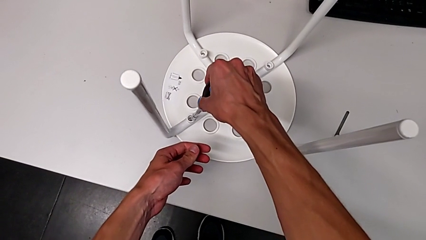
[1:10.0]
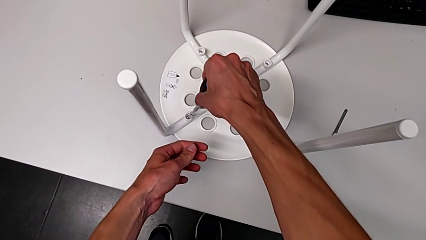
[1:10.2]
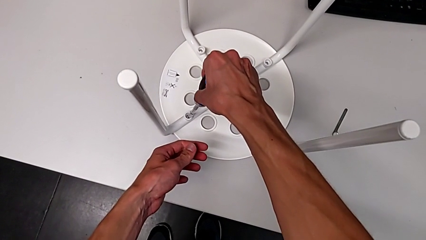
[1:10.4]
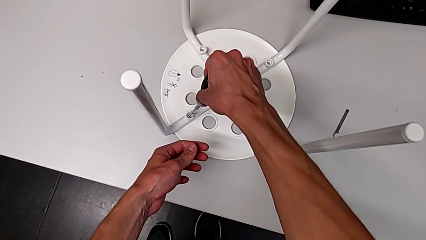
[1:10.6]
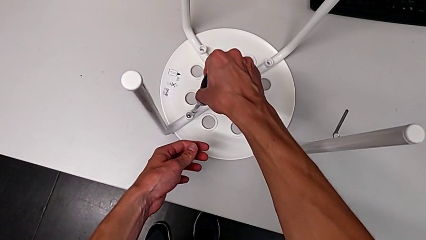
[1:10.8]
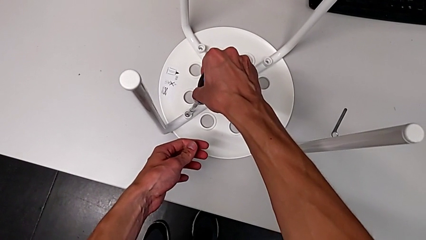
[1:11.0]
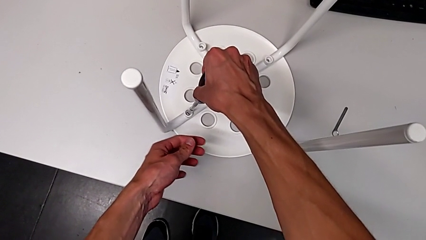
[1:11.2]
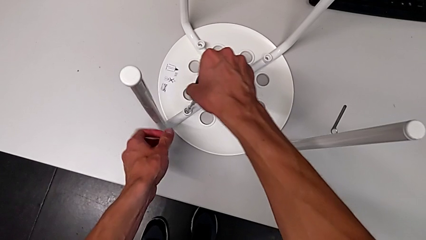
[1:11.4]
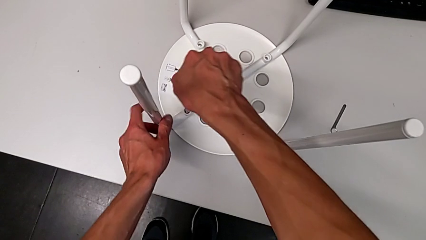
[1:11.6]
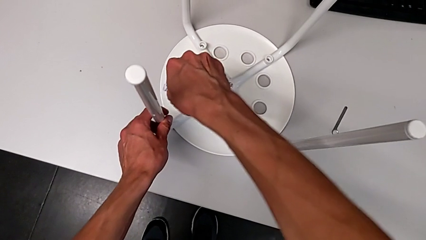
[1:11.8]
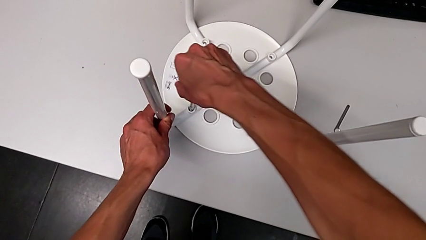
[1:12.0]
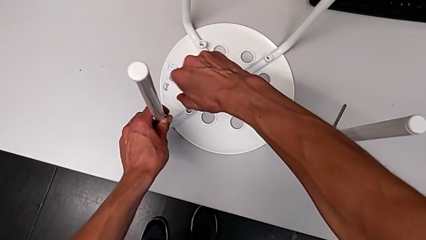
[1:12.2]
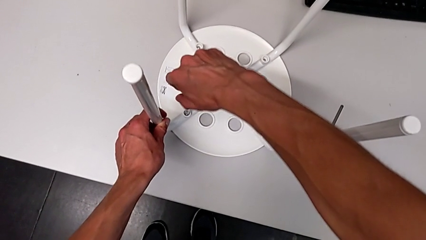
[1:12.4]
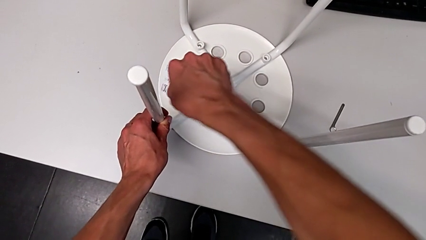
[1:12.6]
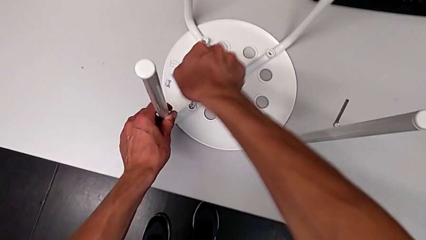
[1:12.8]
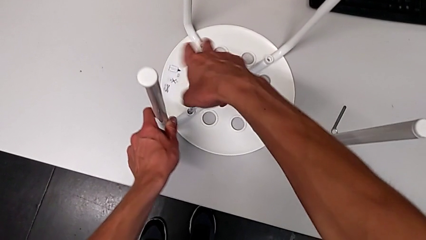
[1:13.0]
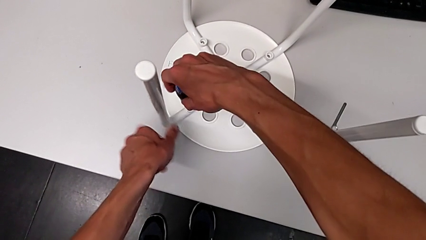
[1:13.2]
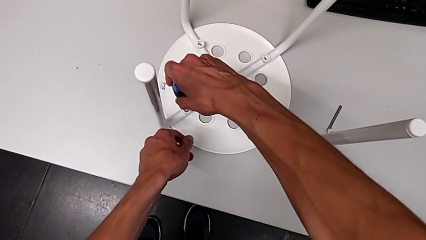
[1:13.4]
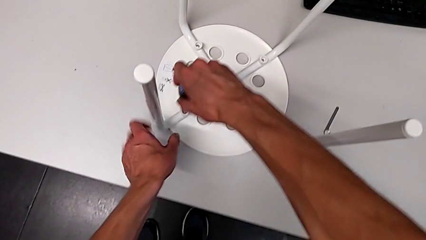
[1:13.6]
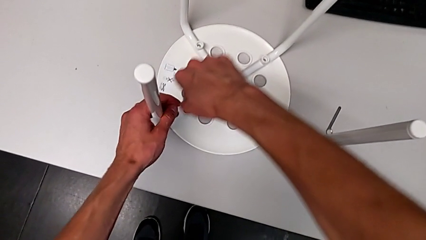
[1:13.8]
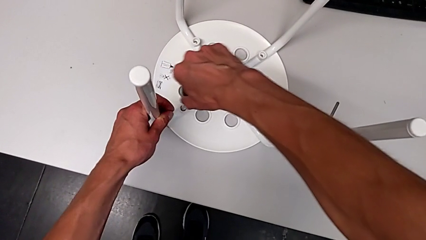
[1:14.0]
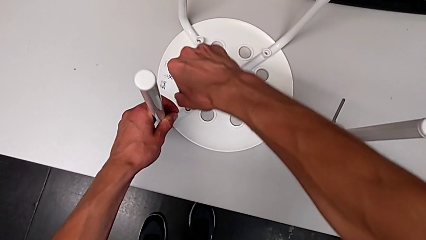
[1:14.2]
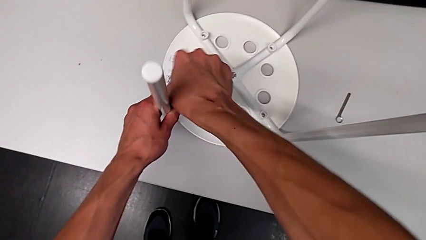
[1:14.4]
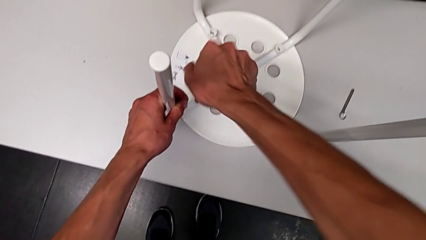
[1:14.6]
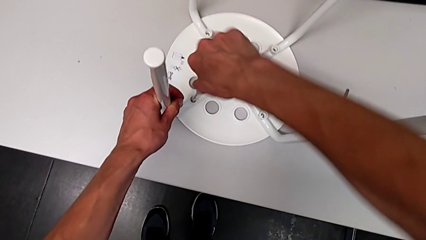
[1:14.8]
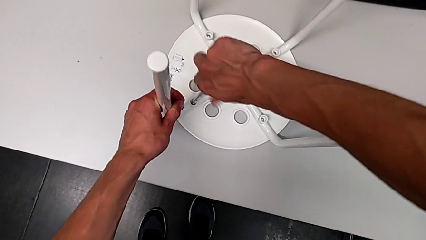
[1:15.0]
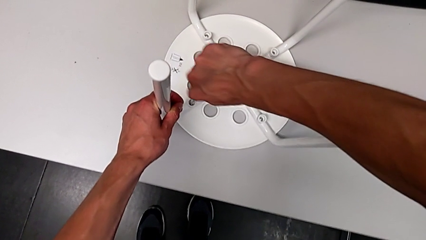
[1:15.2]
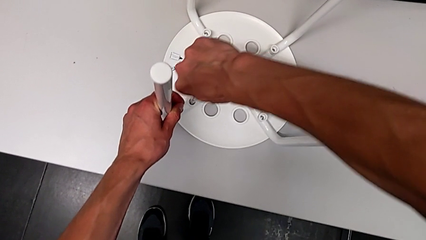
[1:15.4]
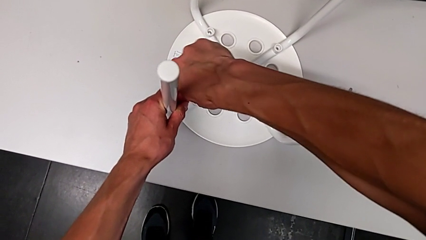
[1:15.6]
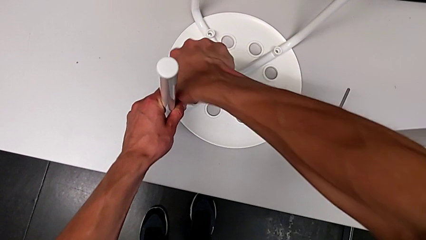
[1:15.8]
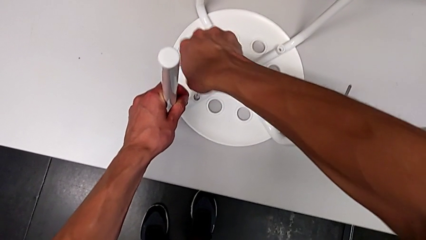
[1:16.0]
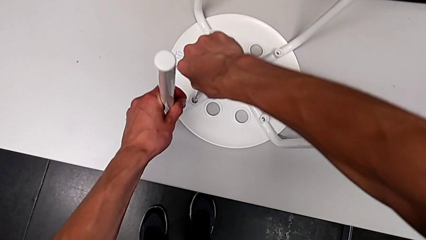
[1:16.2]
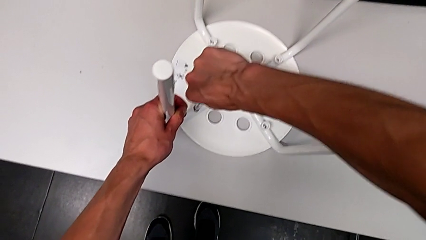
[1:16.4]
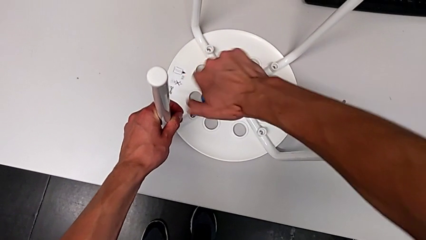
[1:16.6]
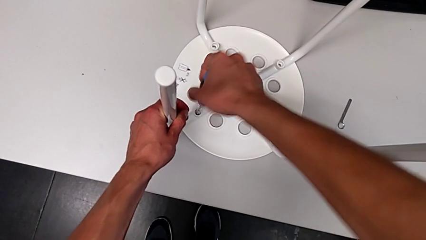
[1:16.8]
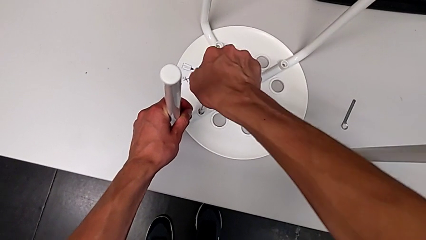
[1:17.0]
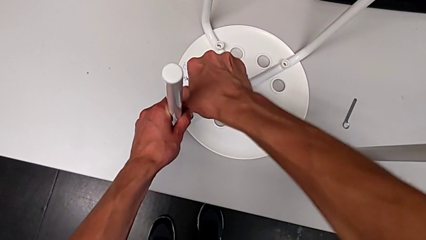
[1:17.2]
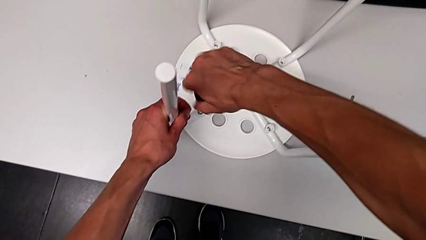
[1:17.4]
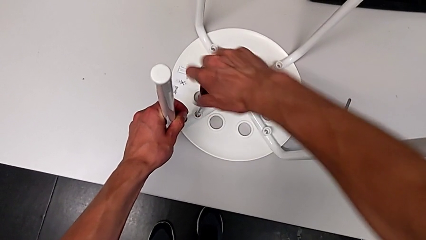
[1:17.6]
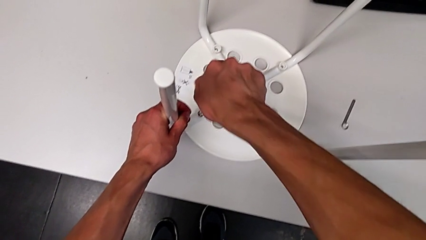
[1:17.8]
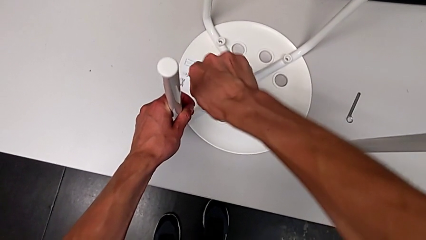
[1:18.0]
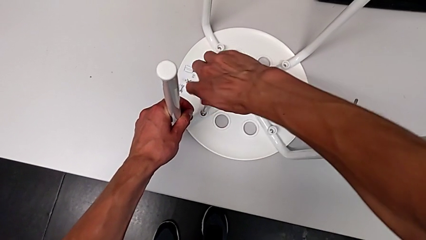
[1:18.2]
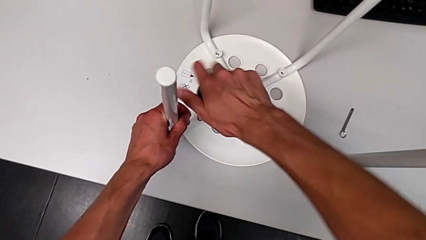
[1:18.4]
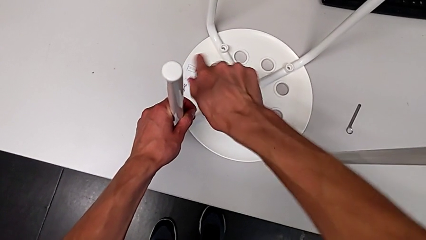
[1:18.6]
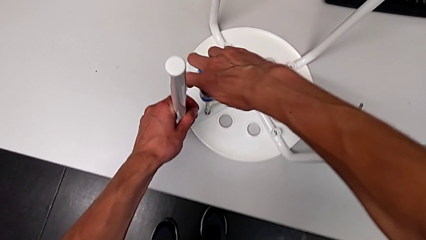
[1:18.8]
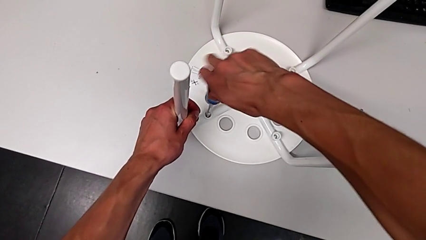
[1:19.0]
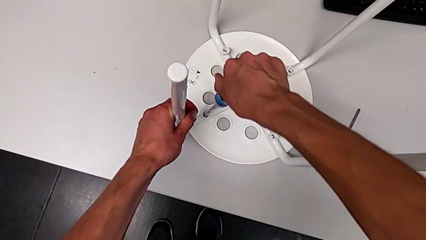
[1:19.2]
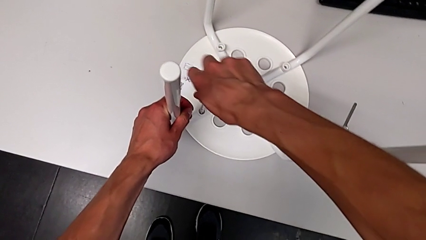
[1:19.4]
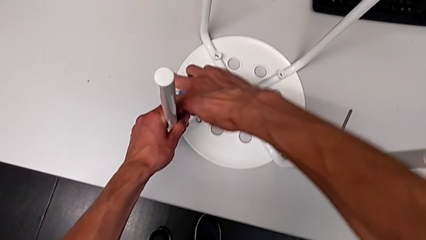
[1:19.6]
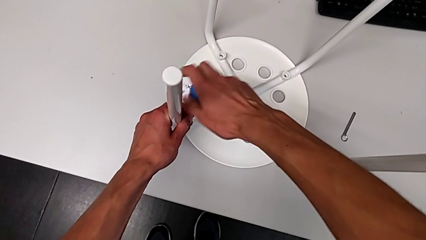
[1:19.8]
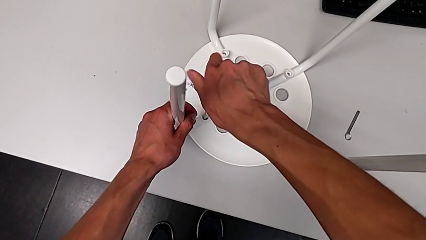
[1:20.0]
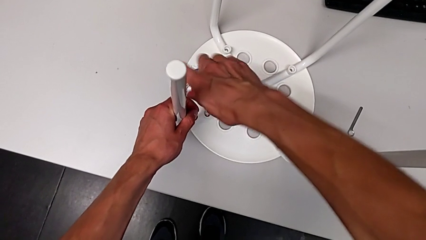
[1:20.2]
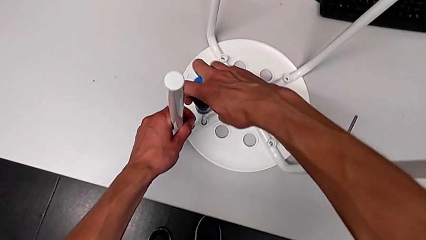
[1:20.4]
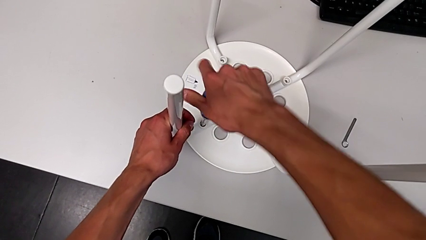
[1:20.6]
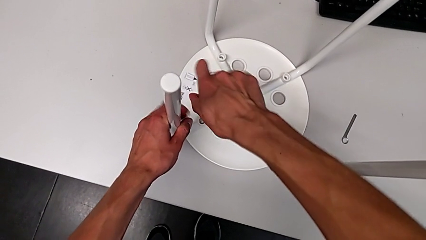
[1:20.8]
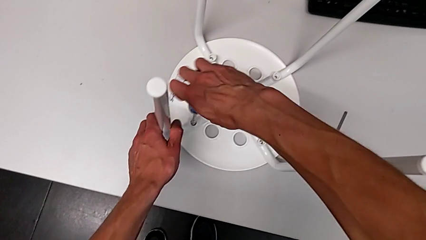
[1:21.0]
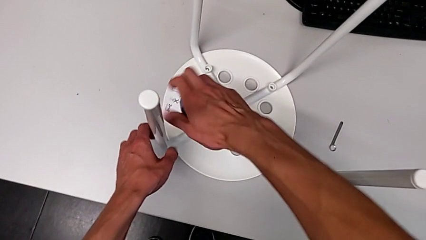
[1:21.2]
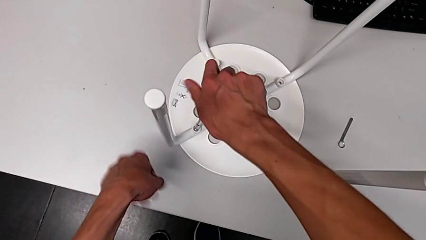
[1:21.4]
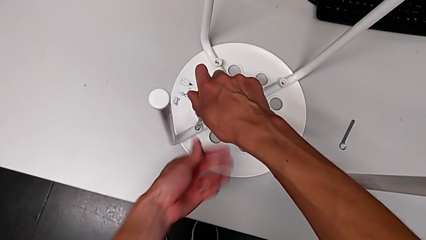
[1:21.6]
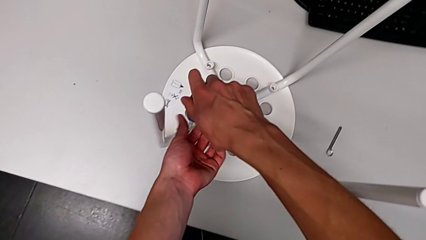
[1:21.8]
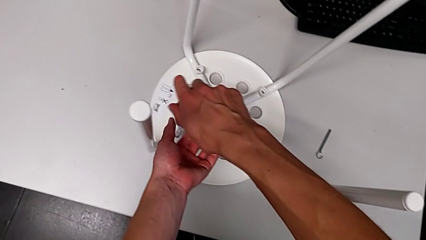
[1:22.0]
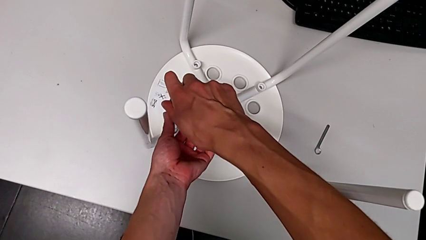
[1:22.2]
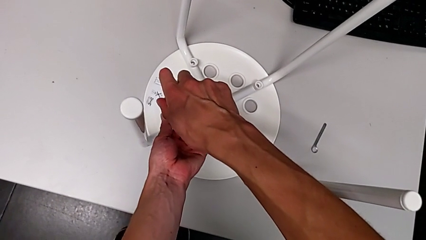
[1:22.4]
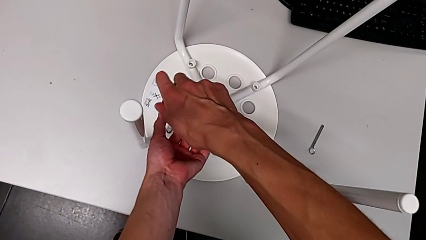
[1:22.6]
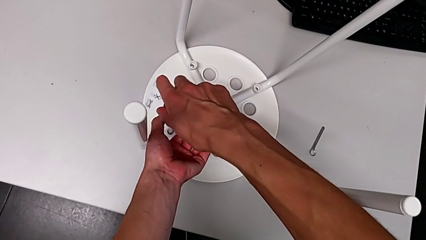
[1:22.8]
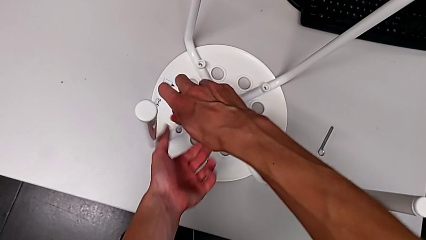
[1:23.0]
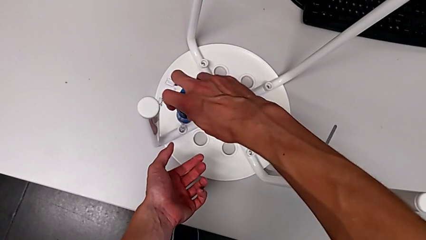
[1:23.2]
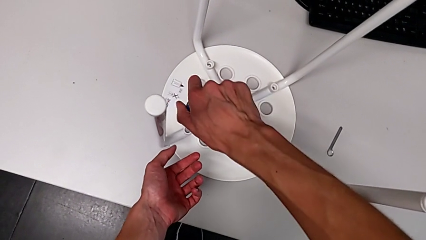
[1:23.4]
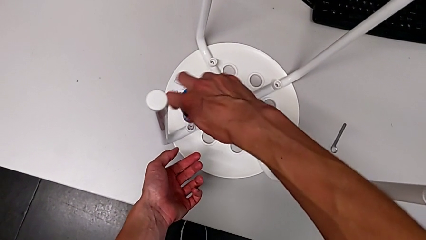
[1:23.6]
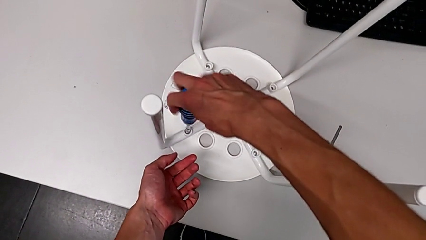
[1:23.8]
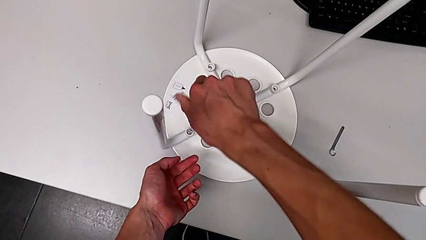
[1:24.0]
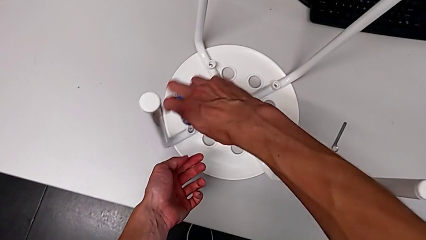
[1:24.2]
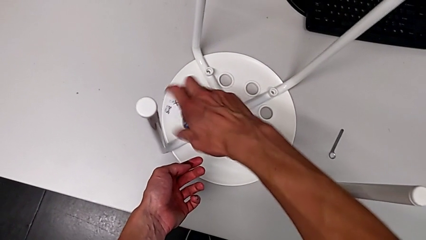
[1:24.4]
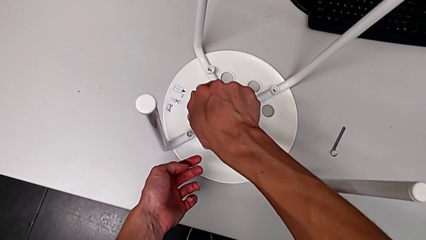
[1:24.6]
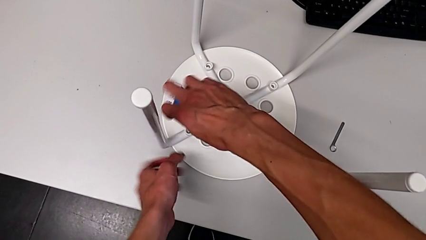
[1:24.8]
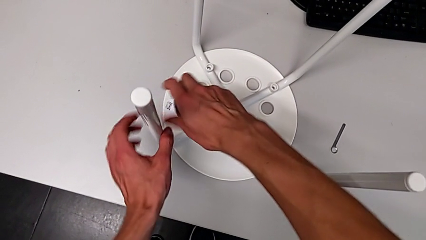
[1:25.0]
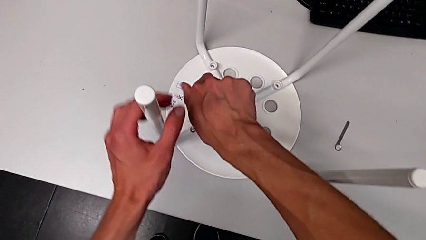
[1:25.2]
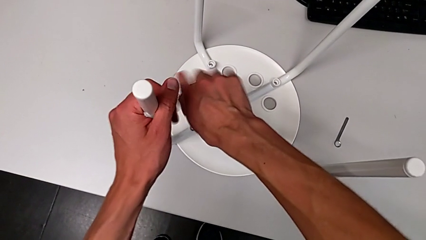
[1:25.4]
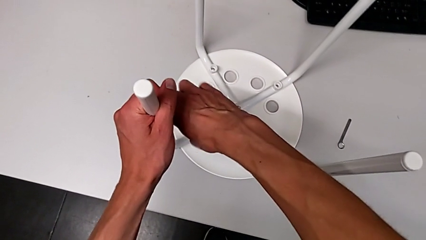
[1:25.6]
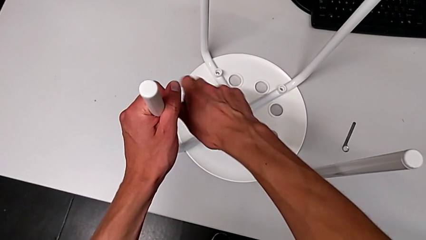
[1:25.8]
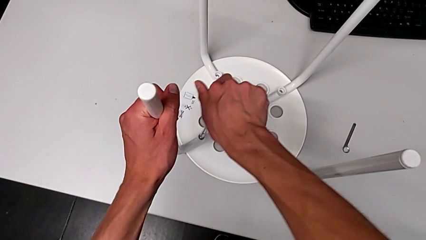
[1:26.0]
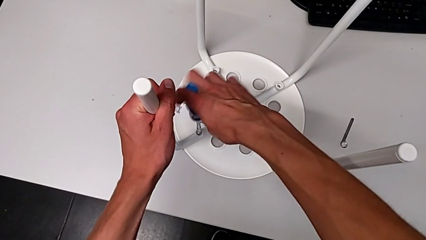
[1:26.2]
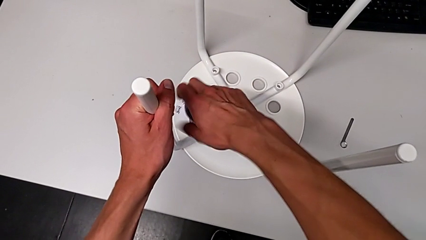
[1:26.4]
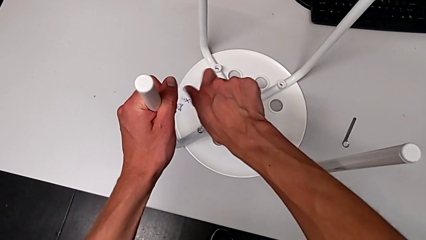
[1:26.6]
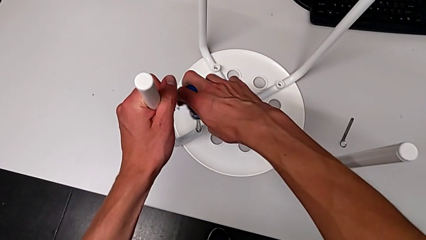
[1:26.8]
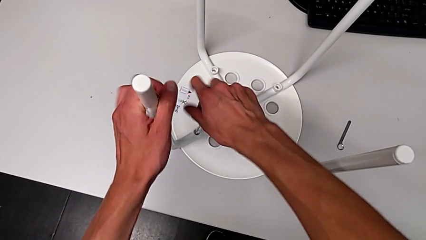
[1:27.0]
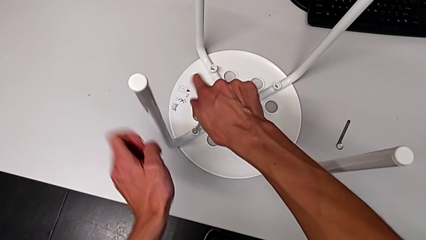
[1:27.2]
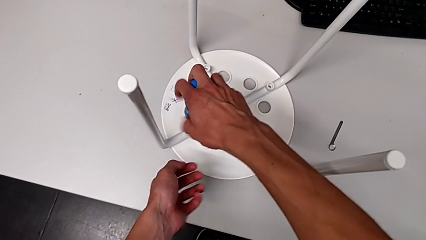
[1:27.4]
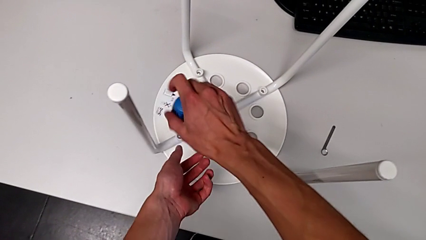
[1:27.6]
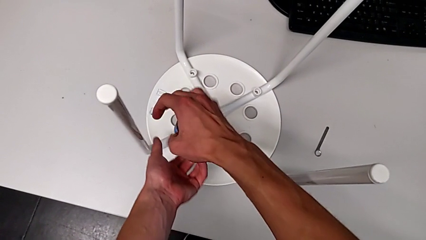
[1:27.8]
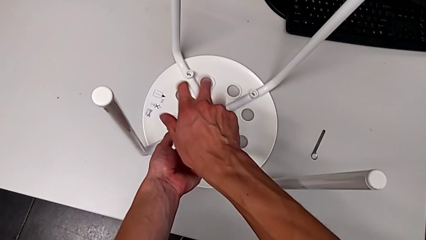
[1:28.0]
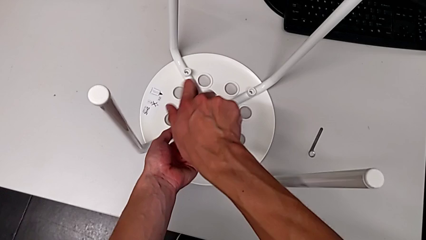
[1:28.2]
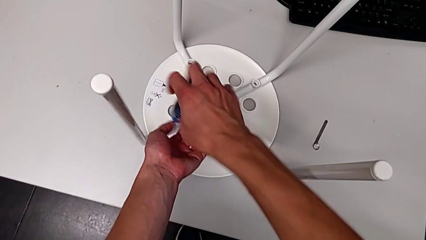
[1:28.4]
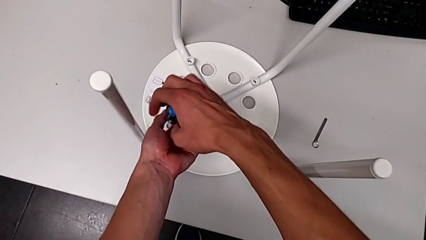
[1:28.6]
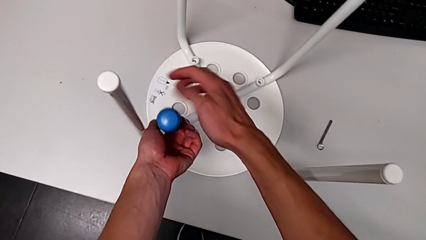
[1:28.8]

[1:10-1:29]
The camera wearer is using the screwdriver to unscrew the first bolt. They begin to unscrew the first screw.
